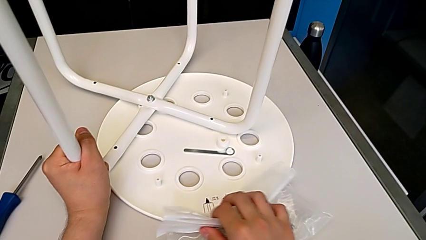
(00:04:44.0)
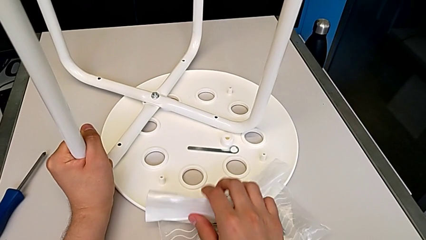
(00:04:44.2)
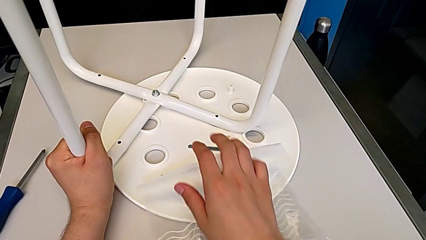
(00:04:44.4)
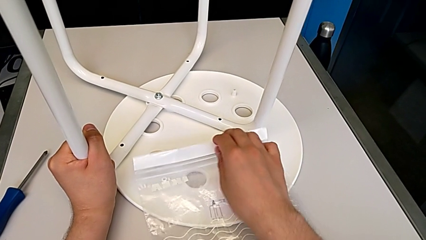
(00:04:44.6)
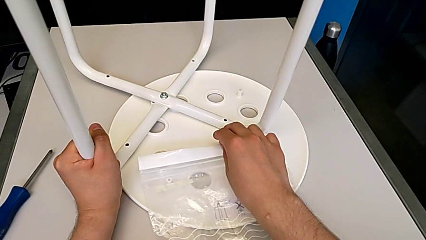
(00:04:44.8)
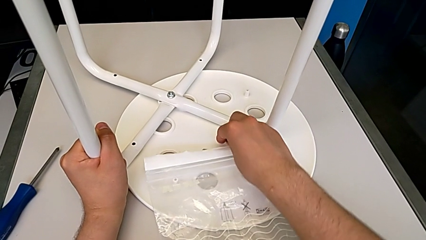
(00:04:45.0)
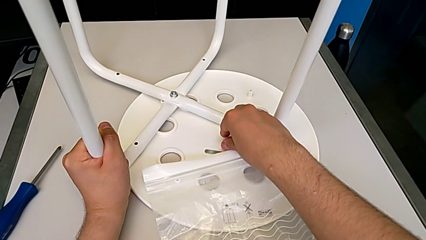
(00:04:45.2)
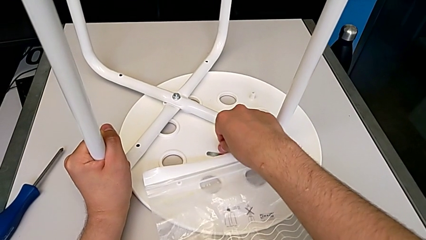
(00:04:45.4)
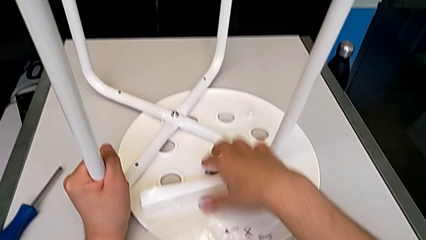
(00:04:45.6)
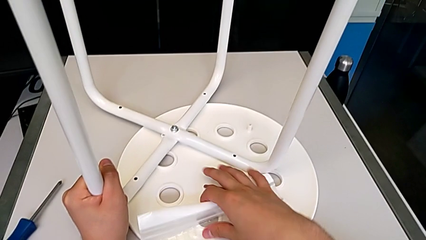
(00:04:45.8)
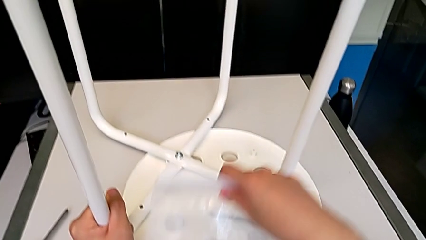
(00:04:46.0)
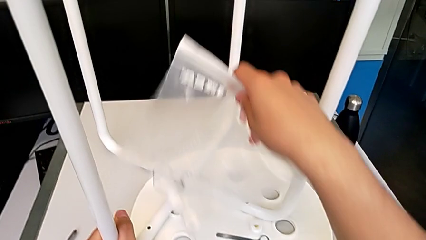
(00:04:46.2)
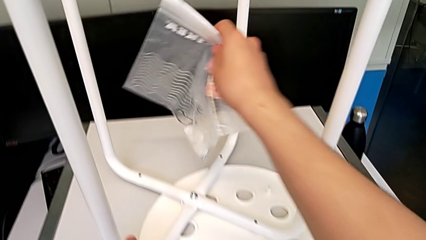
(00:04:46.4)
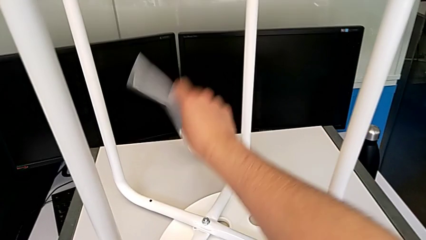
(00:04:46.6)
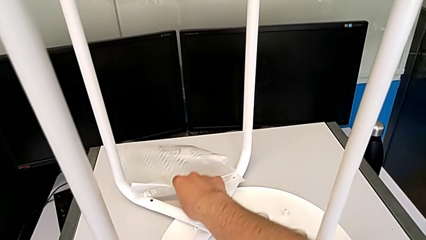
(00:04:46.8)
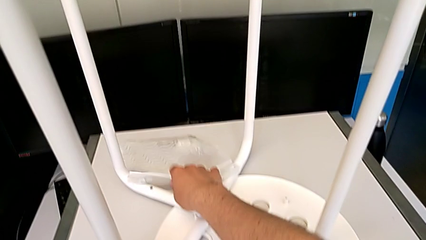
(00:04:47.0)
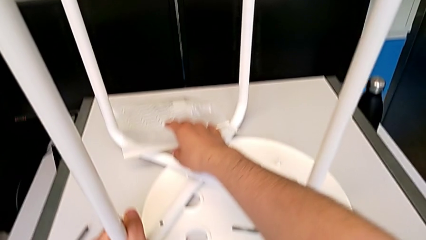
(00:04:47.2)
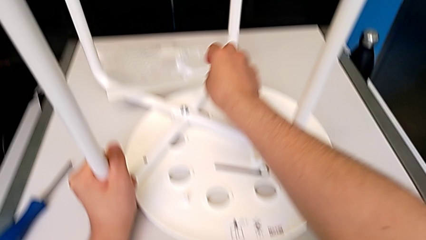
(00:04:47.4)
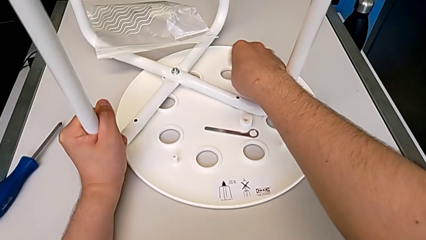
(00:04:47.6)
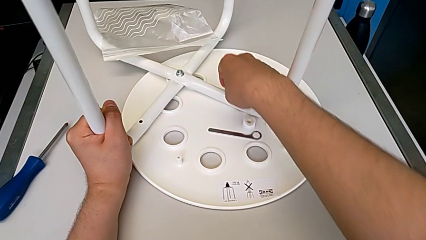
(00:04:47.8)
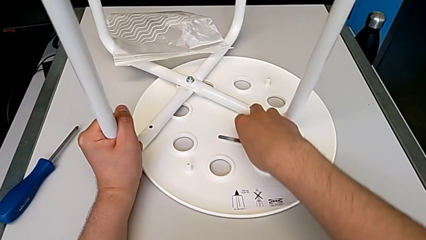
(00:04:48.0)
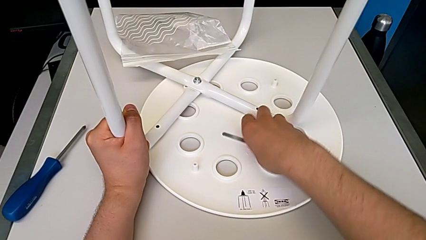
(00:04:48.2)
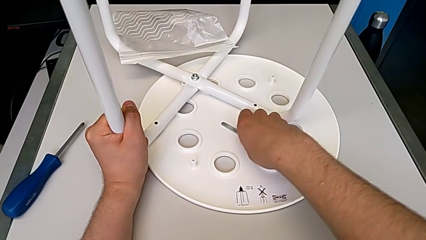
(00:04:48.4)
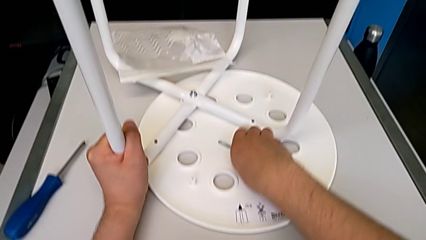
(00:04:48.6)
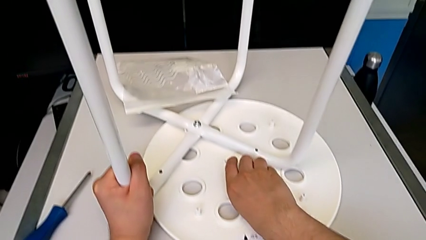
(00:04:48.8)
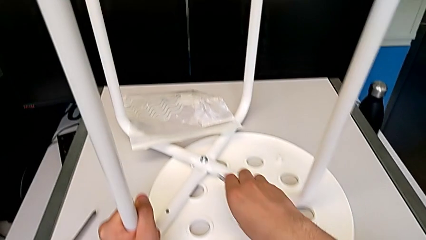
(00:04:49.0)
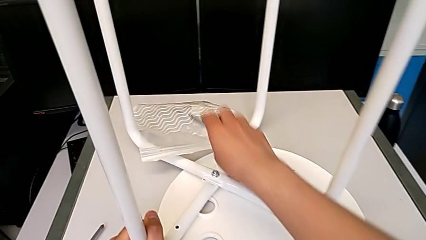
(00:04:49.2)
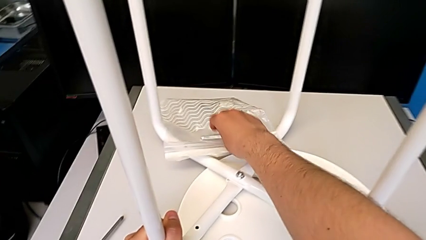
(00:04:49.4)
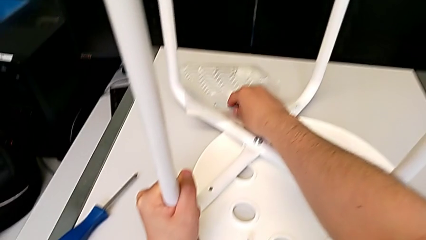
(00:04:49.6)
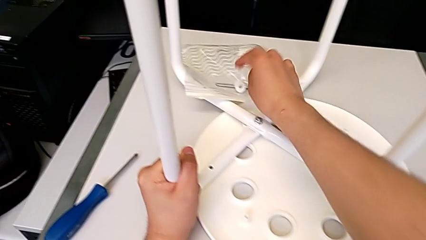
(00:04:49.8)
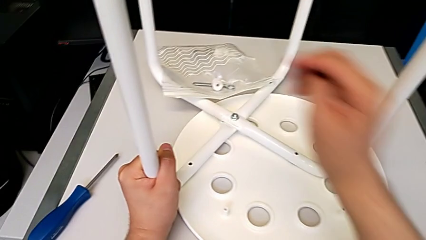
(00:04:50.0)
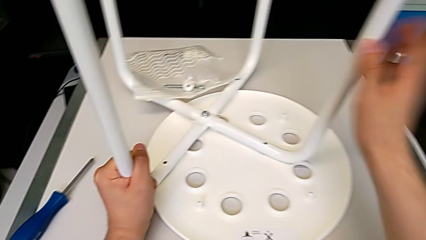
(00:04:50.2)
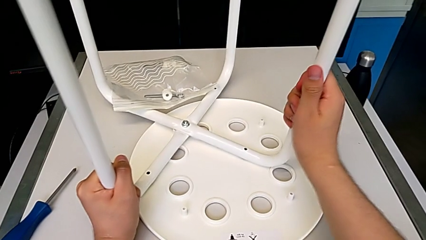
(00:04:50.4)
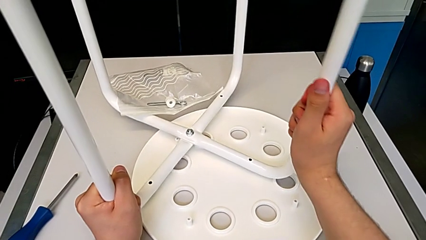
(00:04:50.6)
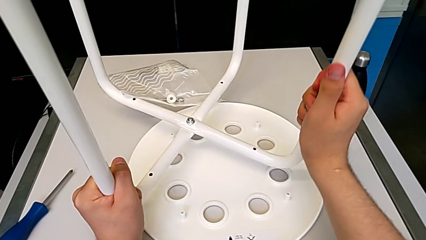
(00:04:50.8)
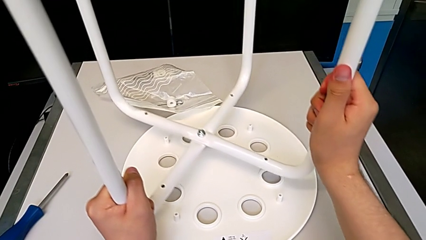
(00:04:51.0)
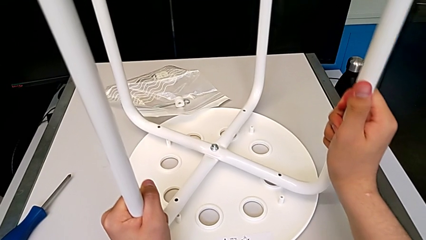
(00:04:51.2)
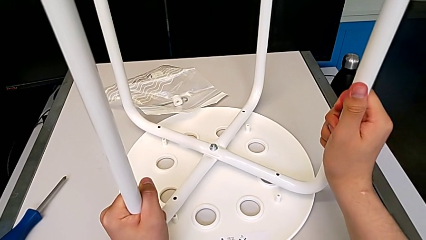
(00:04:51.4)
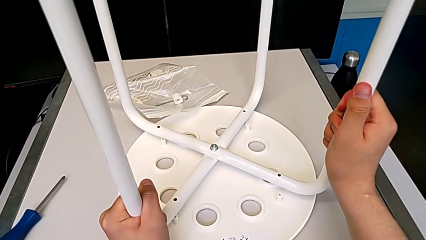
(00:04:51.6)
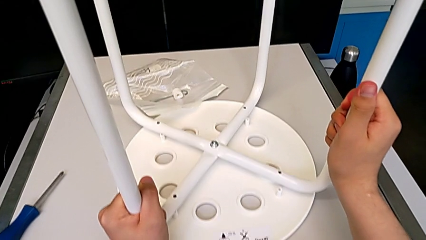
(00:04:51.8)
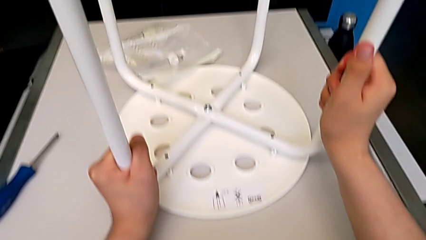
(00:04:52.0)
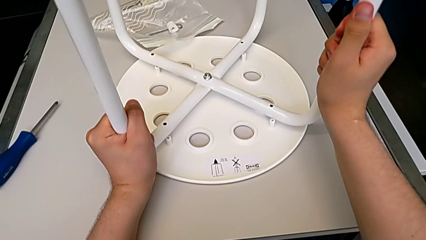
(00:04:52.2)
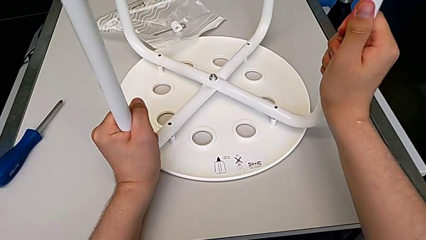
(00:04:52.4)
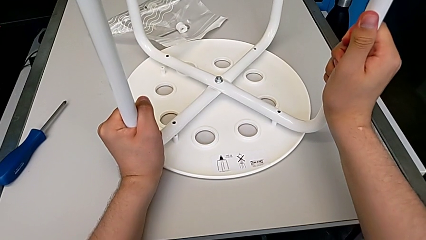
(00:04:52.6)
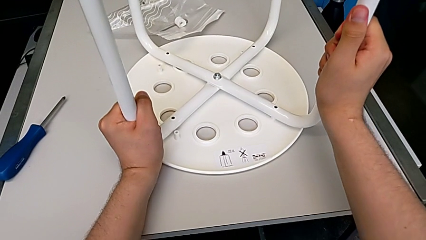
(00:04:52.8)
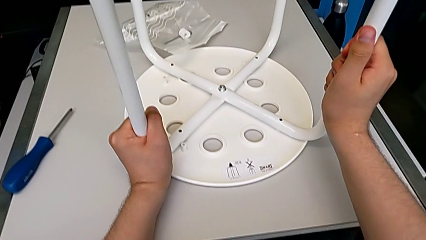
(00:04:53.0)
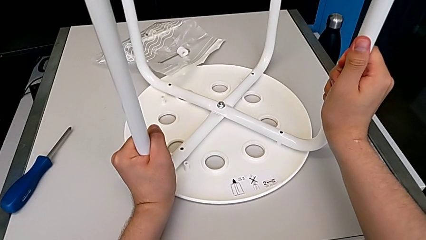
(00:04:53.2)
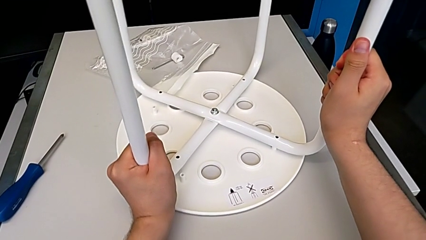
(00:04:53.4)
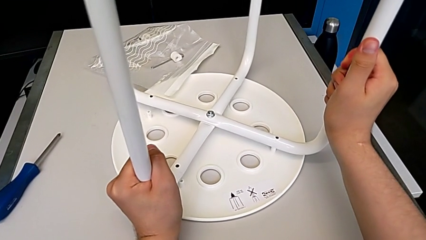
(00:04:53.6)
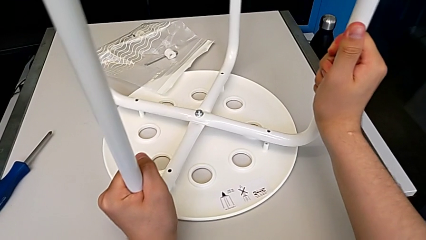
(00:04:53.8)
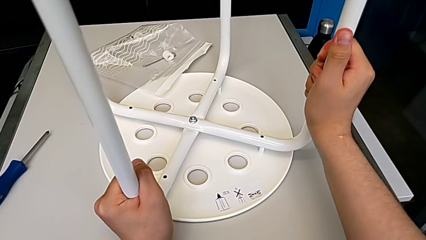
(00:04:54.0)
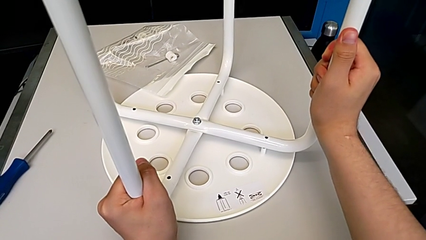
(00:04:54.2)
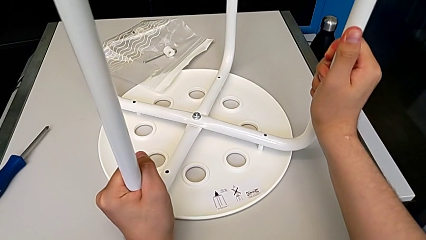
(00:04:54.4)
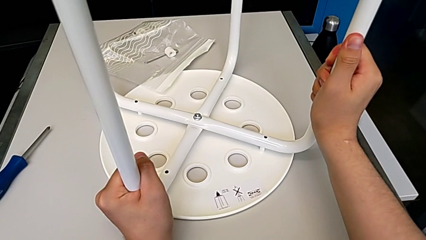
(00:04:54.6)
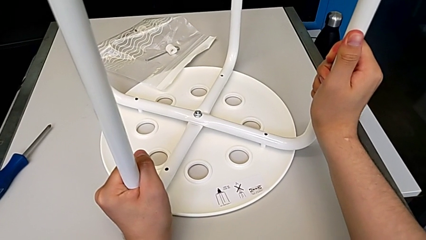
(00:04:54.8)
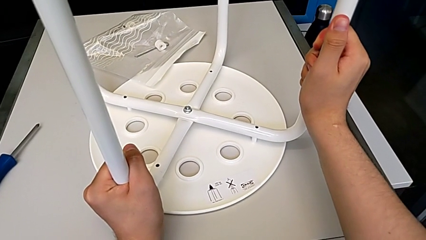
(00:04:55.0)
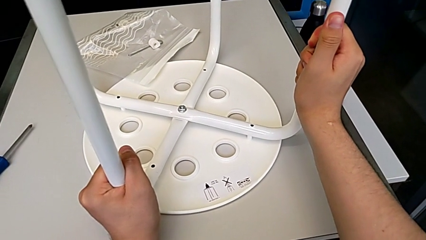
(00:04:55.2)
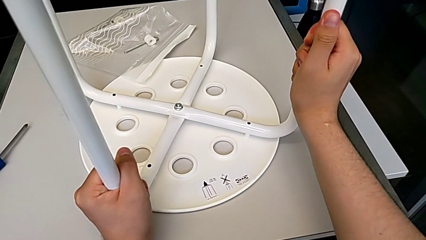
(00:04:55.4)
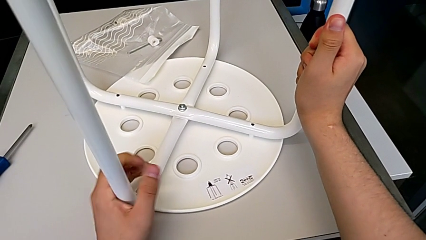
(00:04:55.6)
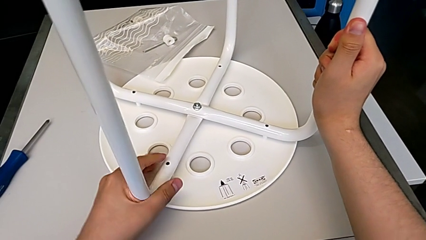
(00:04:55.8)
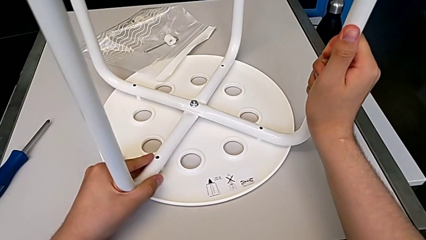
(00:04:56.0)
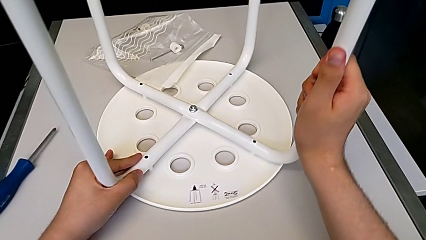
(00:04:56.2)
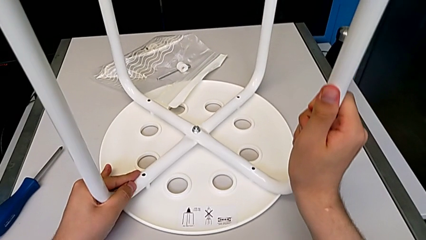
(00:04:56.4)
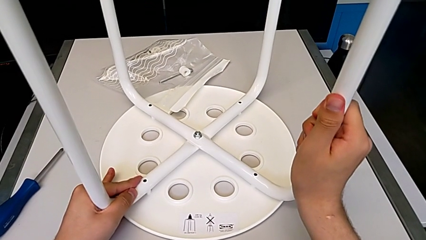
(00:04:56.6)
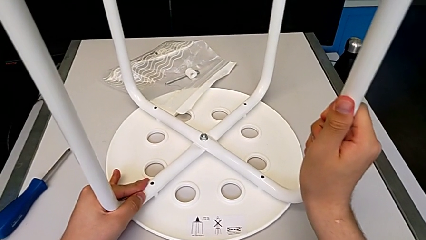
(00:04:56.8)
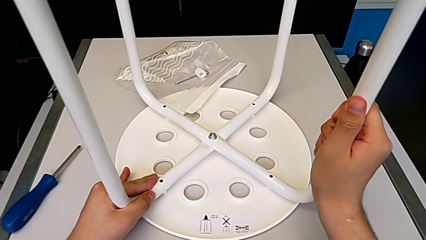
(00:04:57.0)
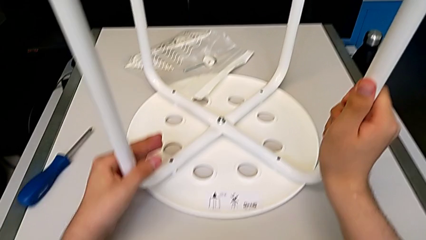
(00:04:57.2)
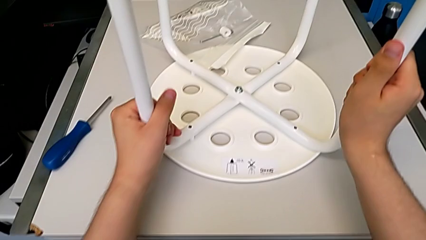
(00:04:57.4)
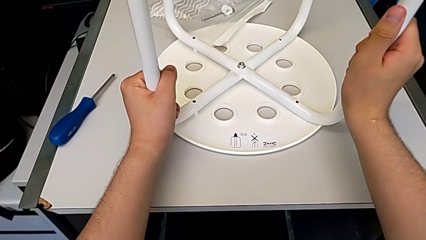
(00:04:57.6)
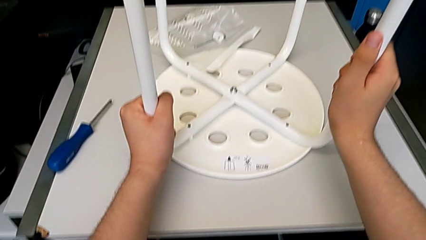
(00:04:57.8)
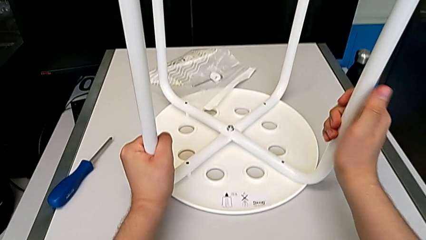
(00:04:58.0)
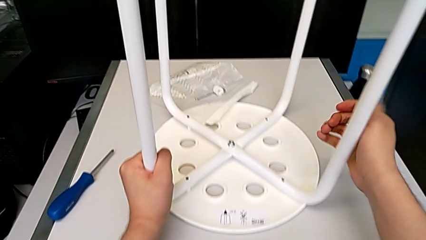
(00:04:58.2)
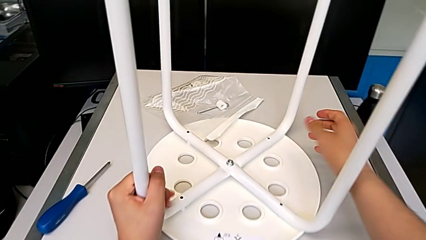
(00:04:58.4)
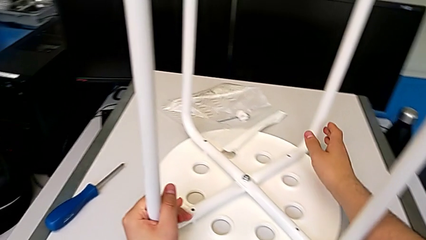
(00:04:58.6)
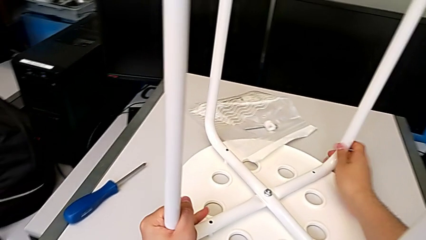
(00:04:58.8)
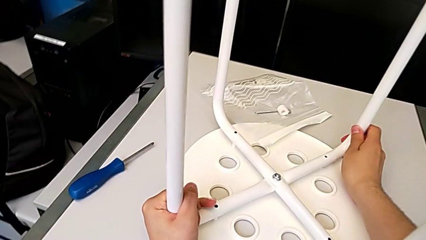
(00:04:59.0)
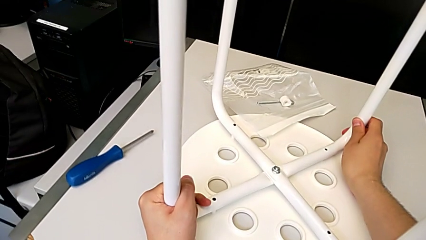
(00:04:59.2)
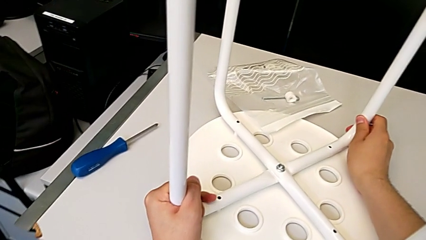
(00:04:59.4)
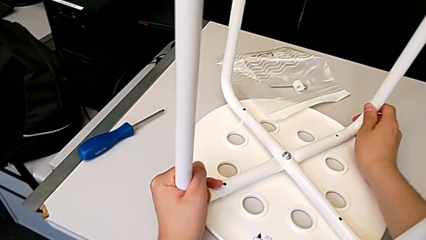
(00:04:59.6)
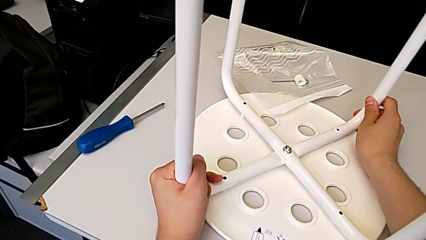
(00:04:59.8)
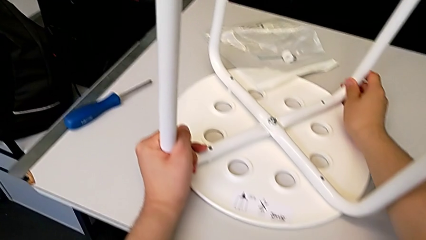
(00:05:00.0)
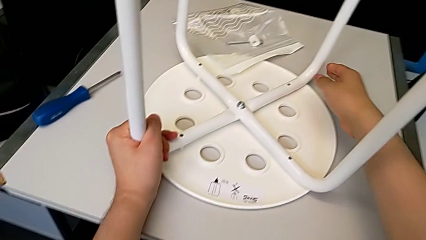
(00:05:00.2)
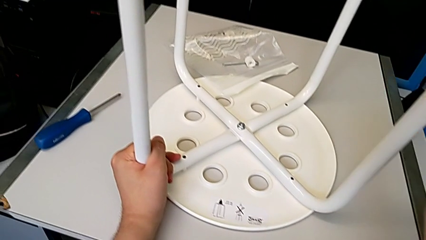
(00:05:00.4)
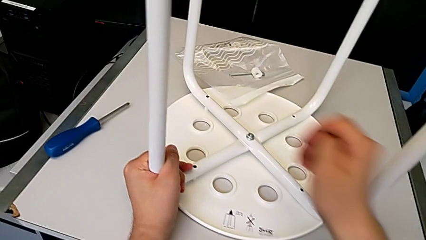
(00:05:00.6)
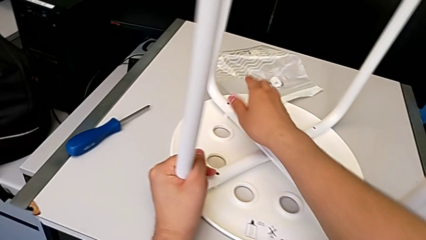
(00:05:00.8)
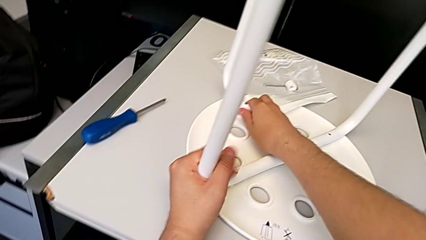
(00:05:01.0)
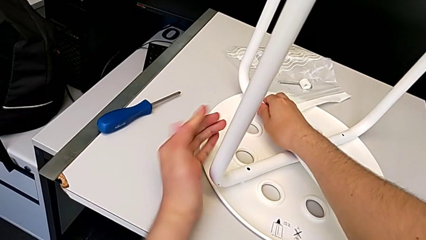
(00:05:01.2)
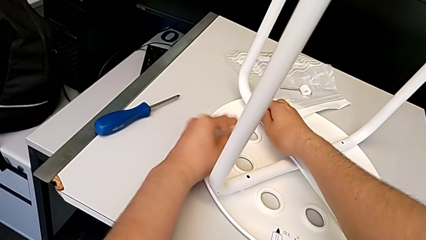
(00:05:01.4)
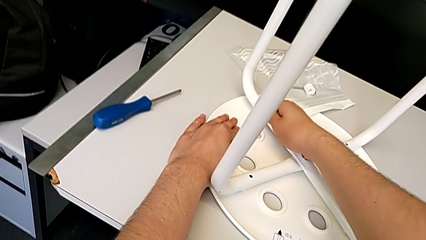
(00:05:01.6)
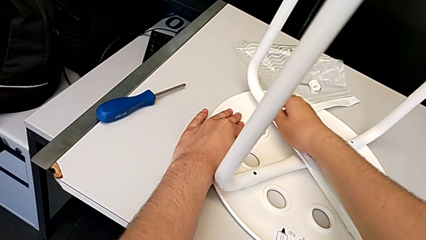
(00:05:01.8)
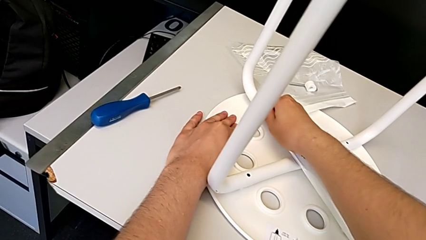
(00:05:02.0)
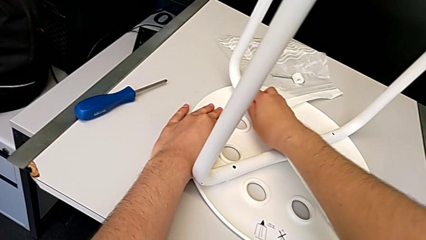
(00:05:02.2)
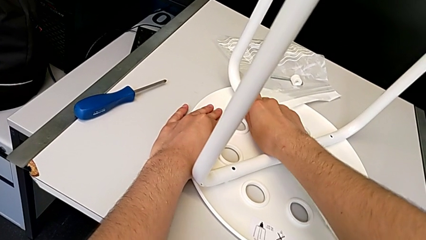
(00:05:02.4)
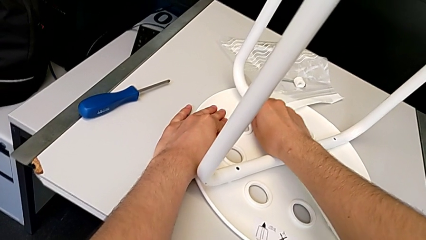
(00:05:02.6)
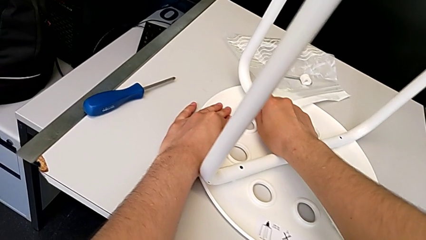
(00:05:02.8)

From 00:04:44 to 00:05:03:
The camera wearer is aligning the leg of the chair with the seat. They slide the white leg, place the bag, withdraw the Allen wrench and begin to align the white leg.
